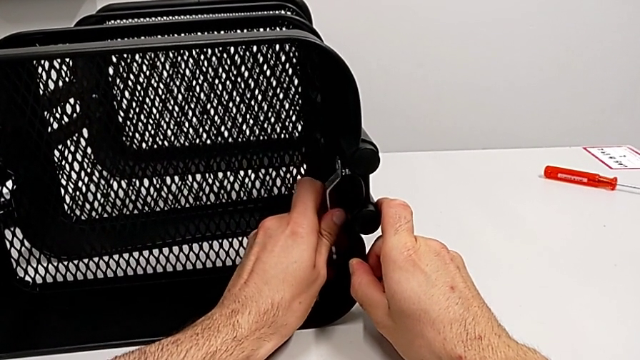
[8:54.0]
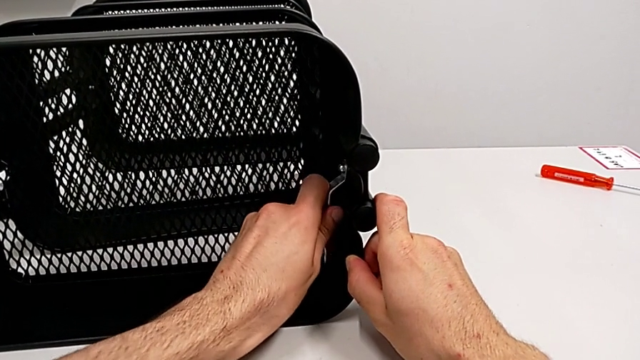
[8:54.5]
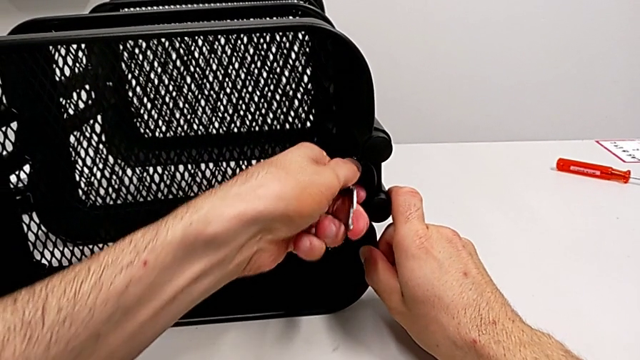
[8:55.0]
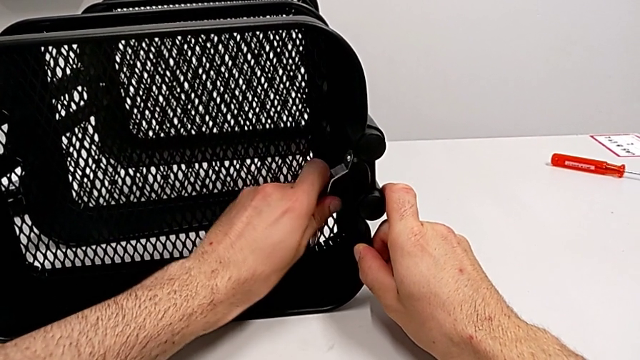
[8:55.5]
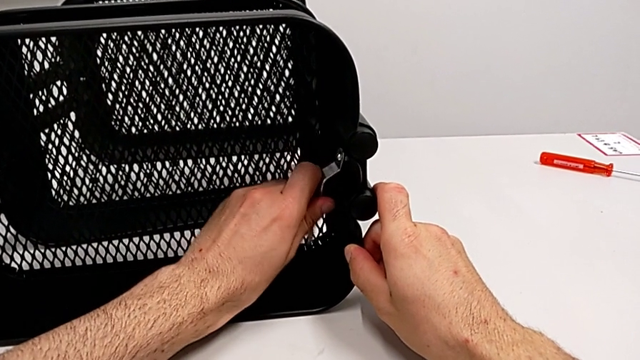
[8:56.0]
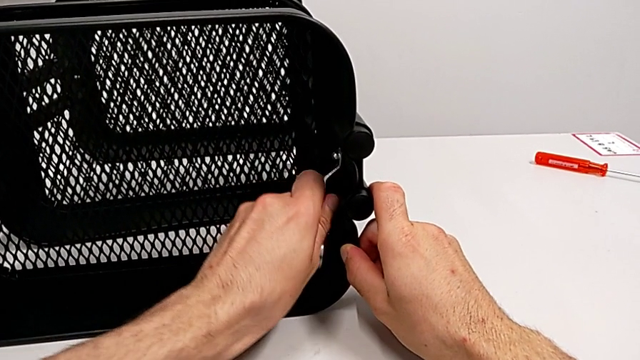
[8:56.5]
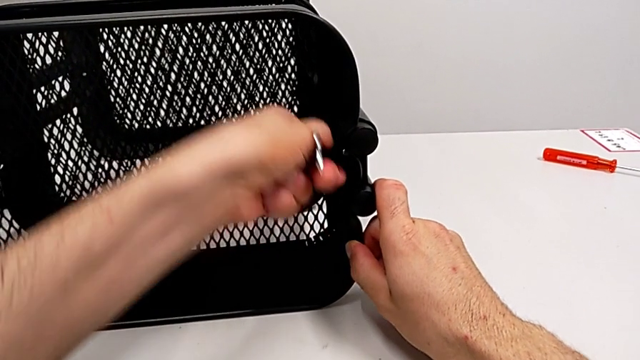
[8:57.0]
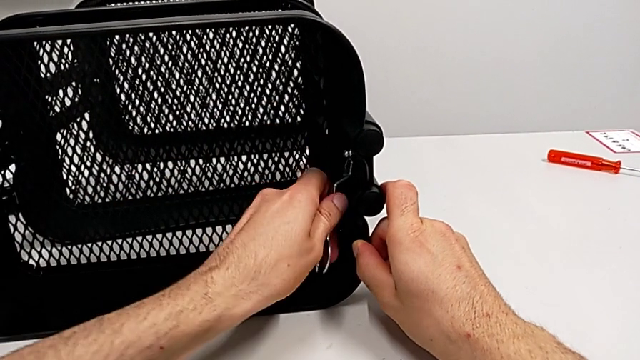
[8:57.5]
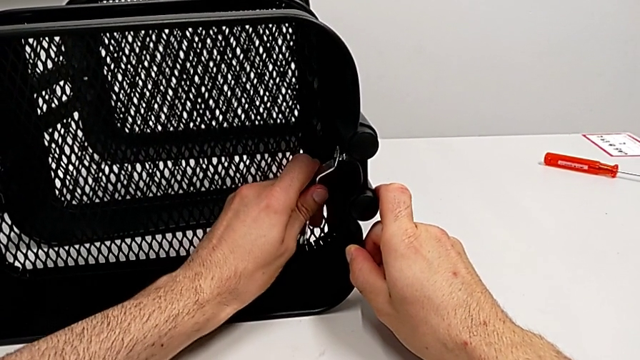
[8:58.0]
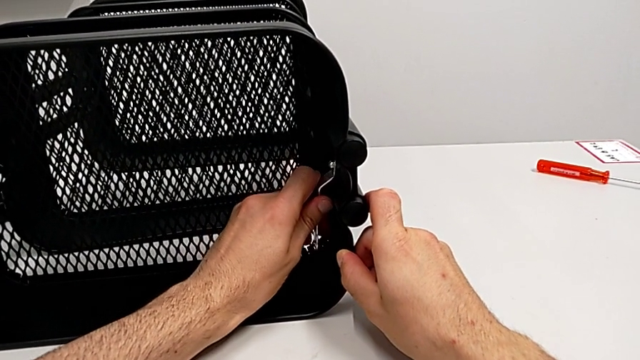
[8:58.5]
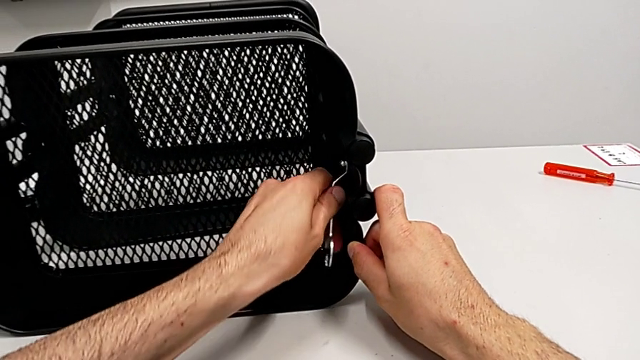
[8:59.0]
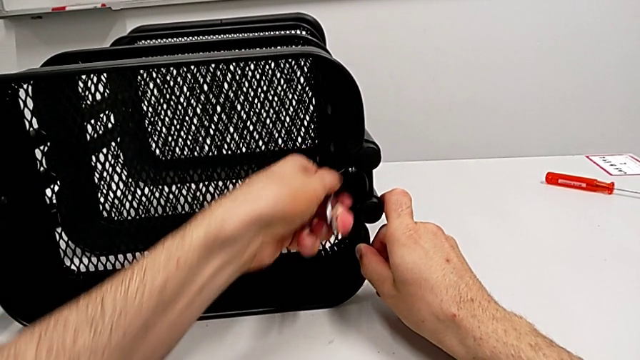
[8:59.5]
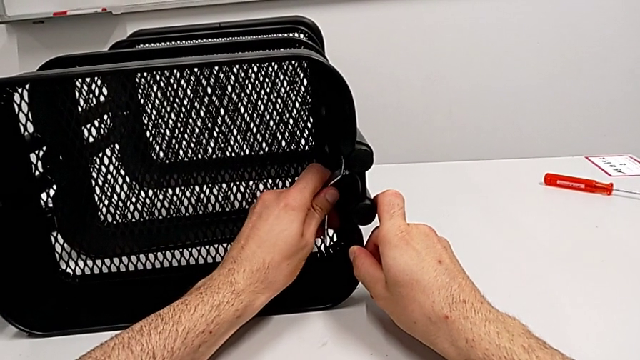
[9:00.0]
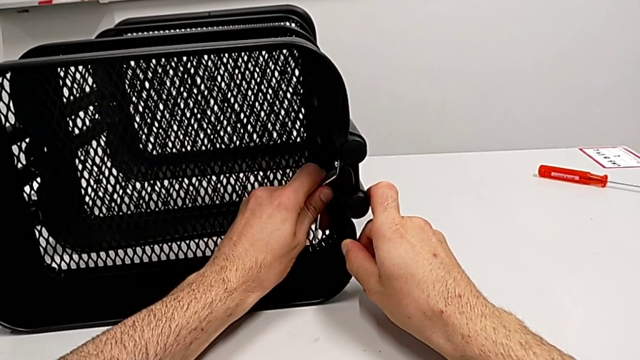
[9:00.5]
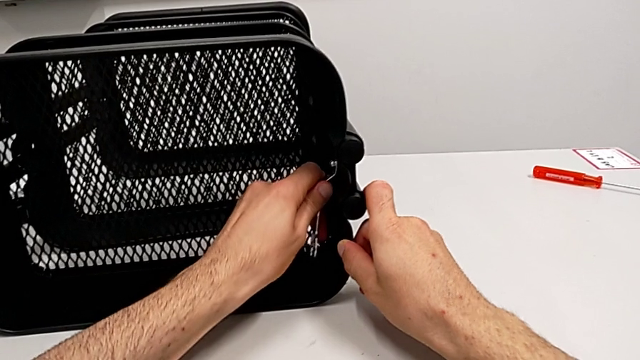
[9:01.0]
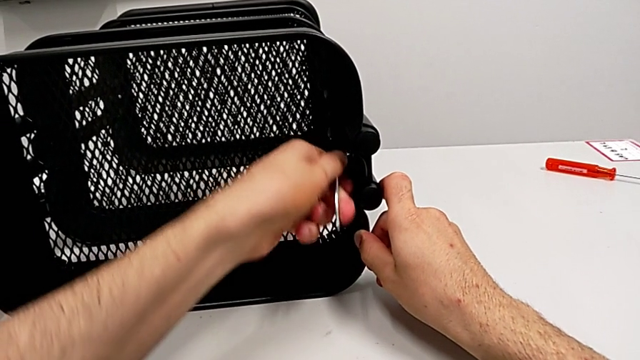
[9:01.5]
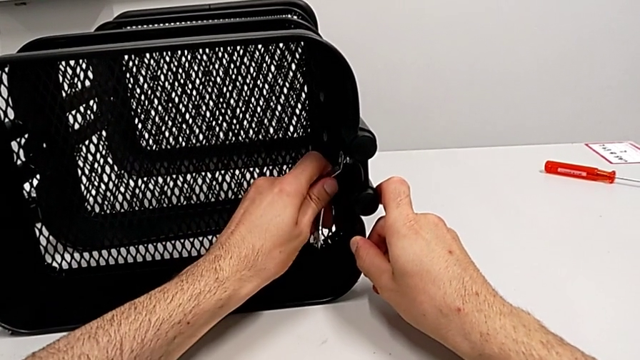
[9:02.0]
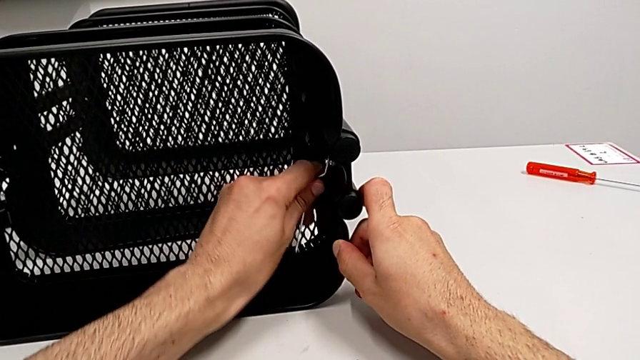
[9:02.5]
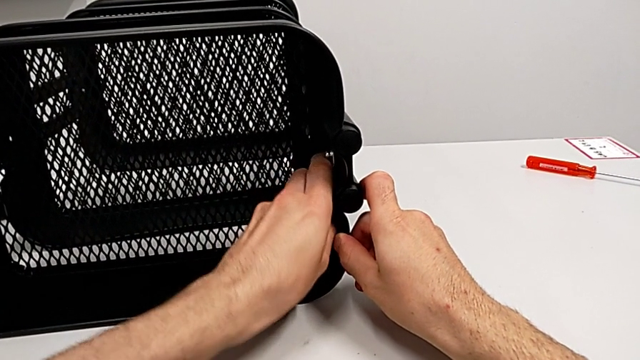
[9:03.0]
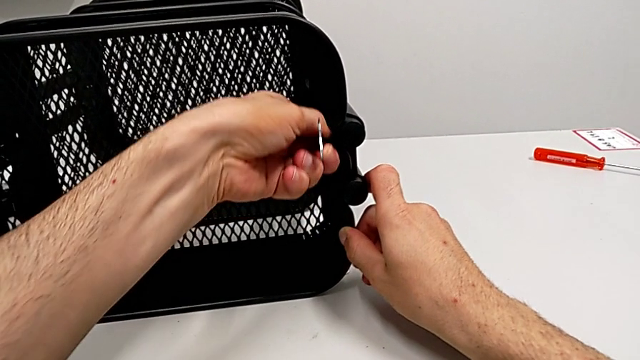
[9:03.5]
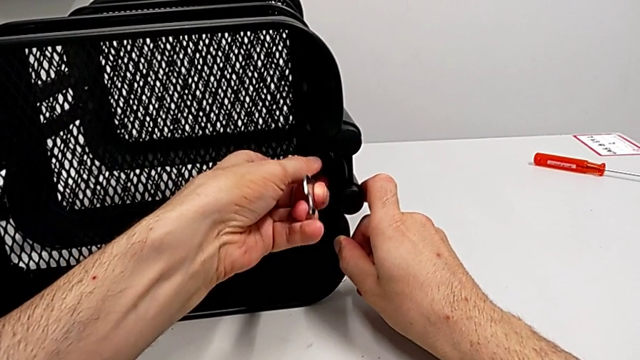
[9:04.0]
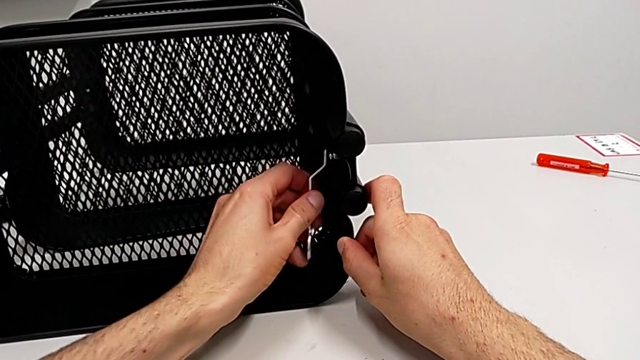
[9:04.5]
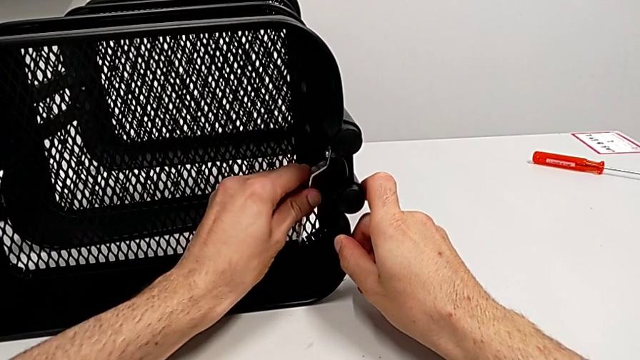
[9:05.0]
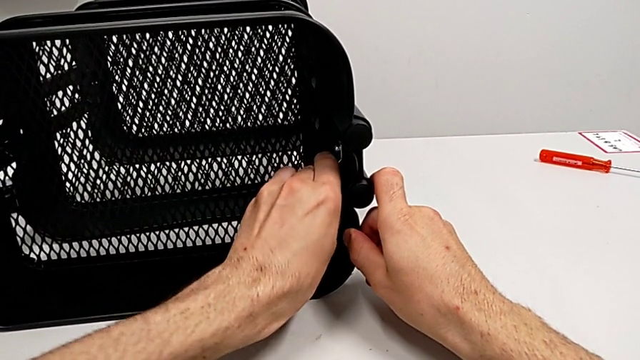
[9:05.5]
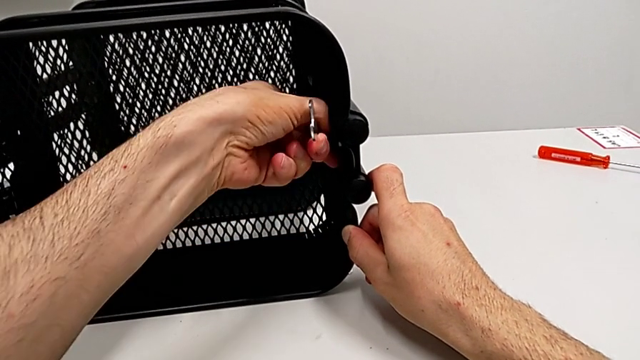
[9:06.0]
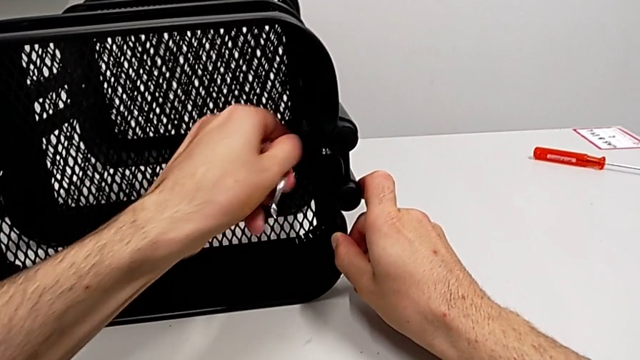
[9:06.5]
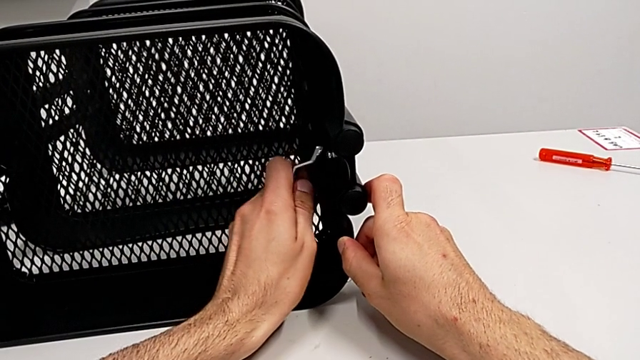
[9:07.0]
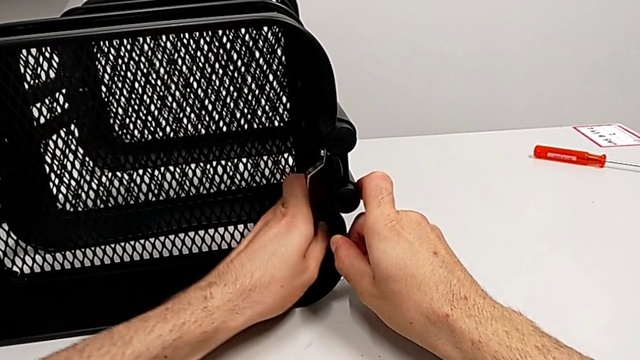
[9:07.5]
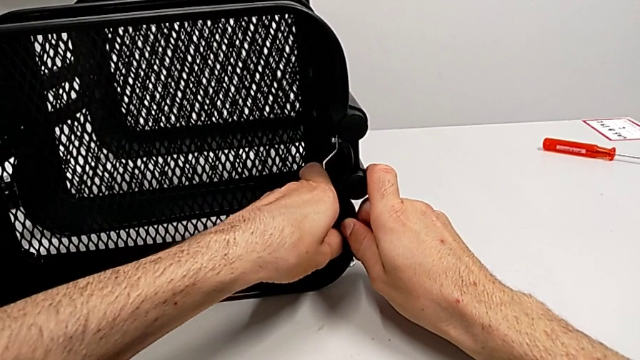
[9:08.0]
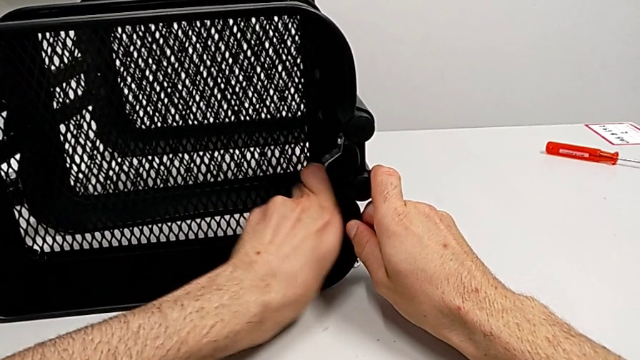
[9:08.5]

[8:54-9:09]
The camera wearer is disassembling the top grid tray. They keep unscrewing the hexagon cap nut.

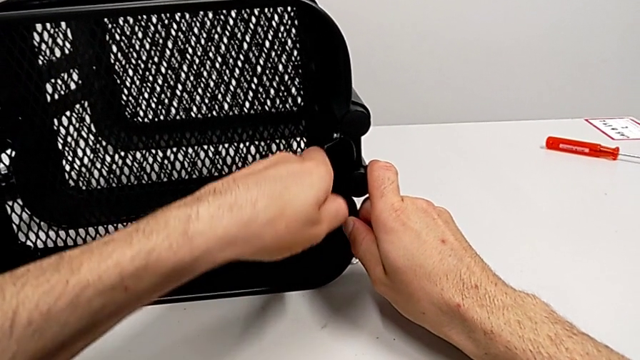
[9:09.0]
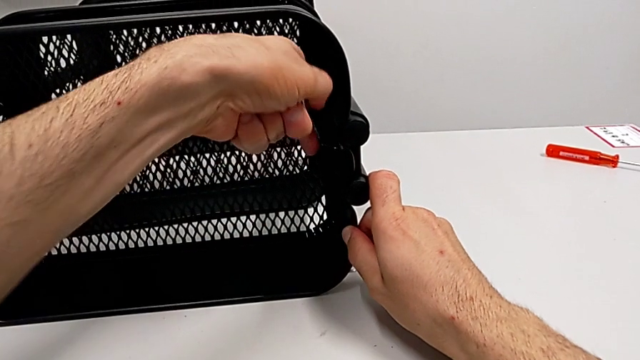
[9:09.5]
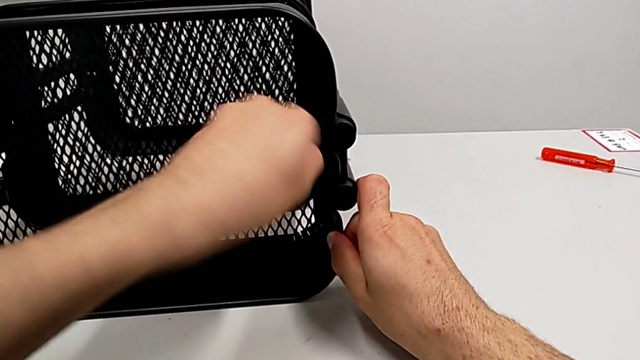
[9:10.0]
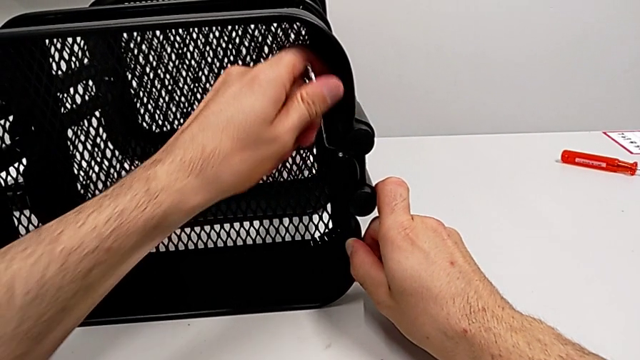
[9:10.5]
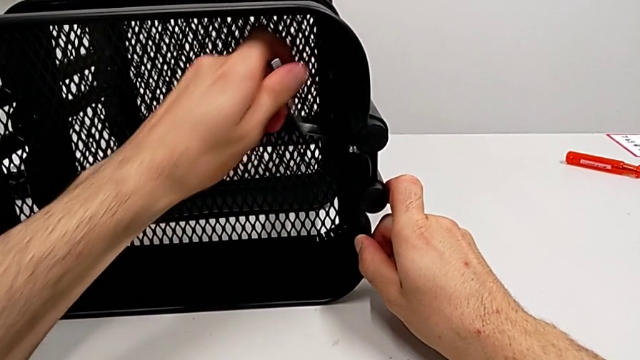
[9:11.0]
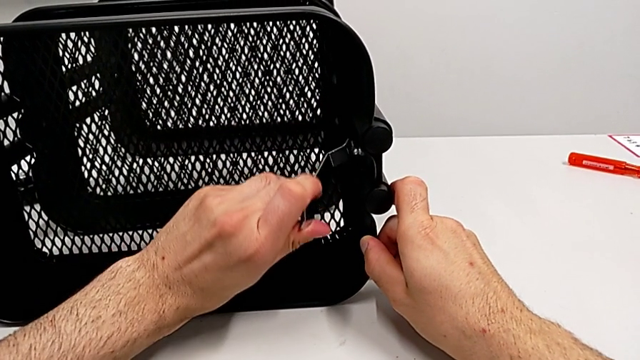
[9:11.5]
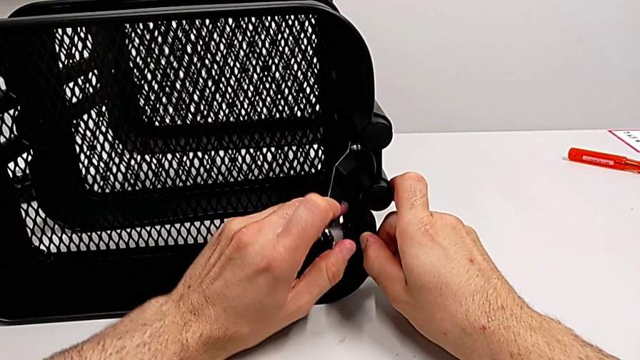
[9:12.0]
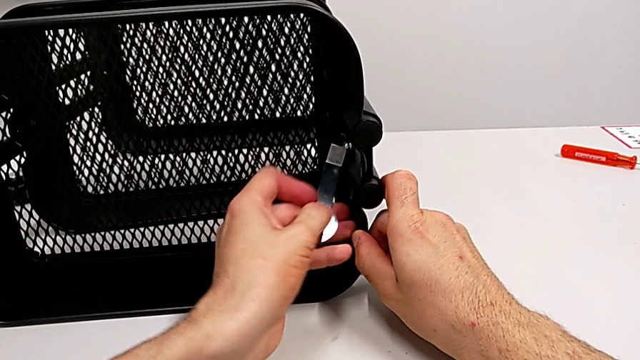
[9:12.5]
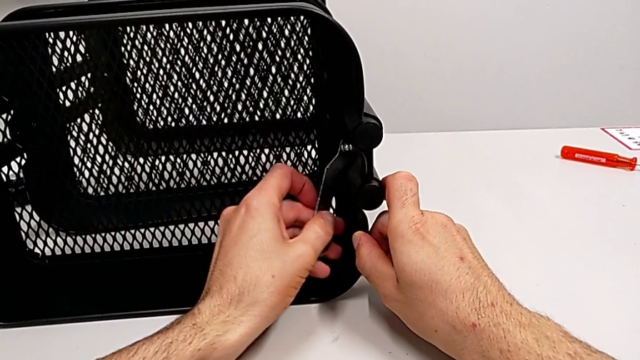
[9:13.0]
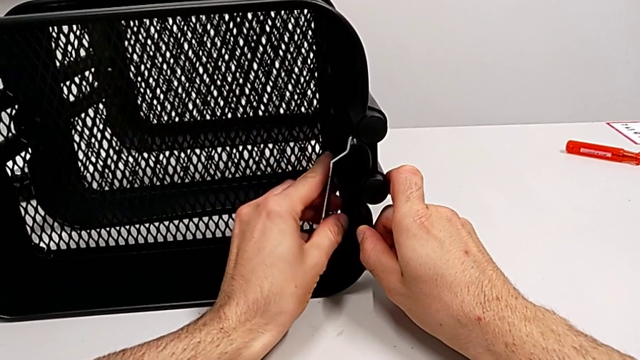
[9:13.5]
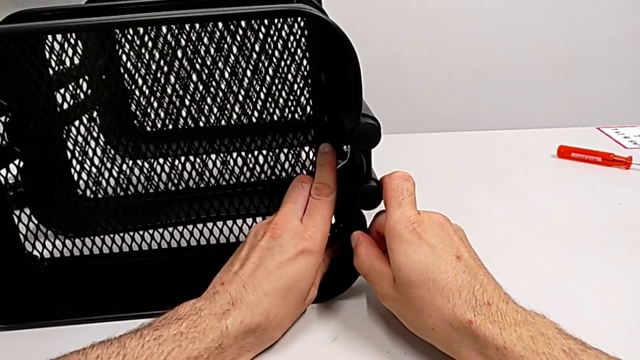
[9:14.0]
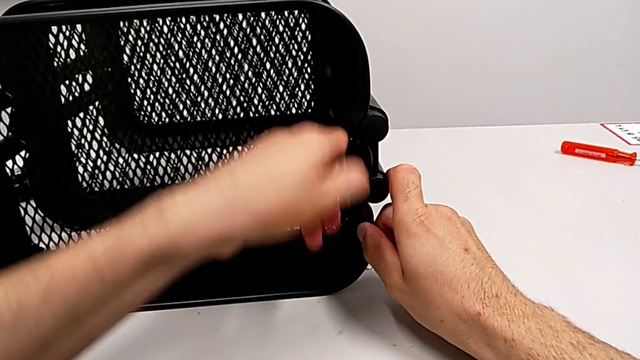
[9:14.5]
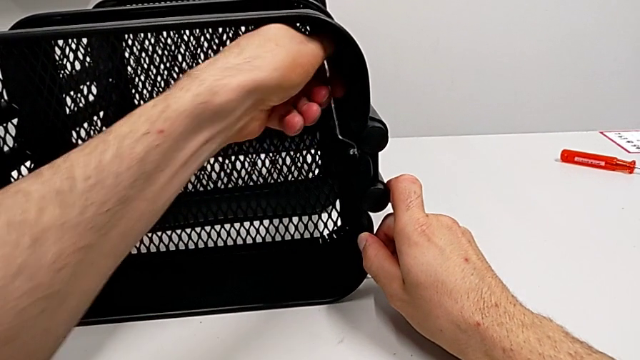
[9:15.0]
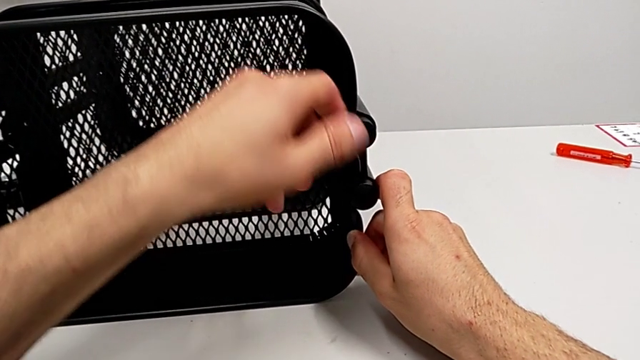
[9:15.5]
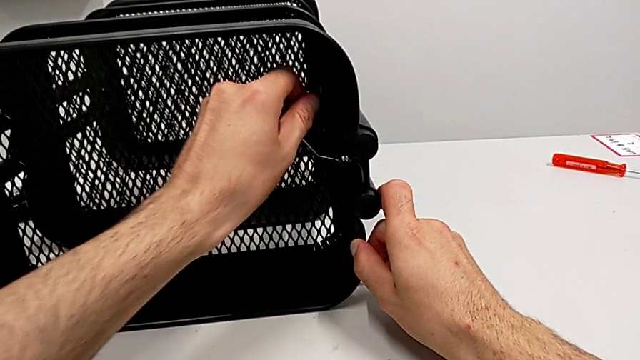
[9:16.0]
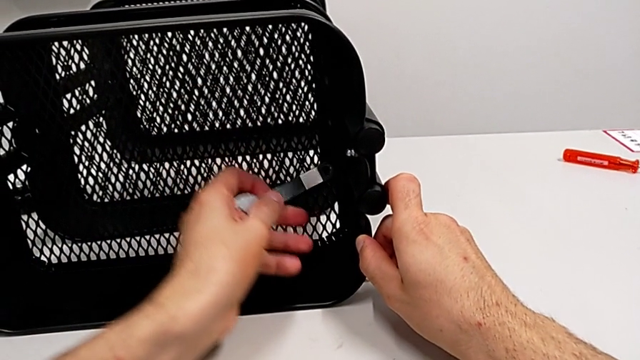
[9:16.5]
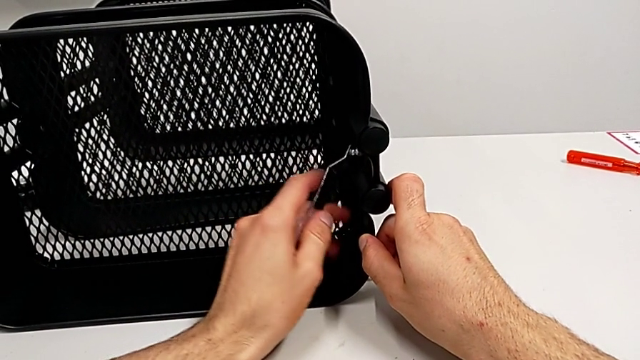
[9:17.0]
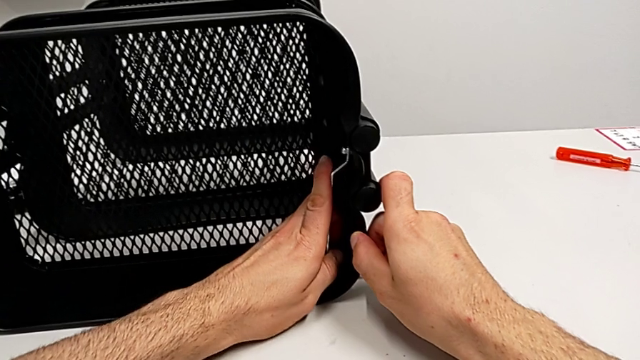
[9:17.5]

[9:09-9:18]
The camera wearer is disassembling the top grid tray. They keep unscrewing the hexagon cap nut.
